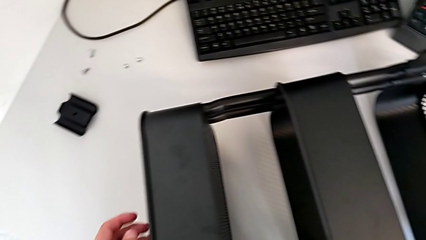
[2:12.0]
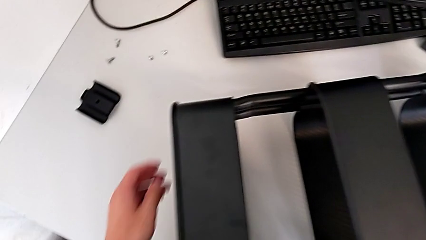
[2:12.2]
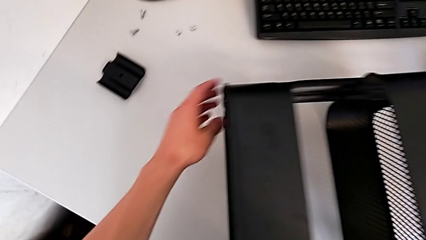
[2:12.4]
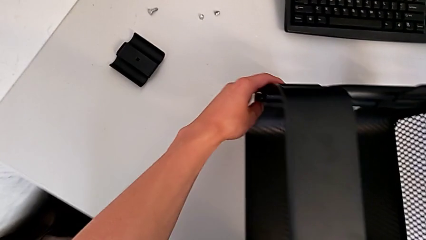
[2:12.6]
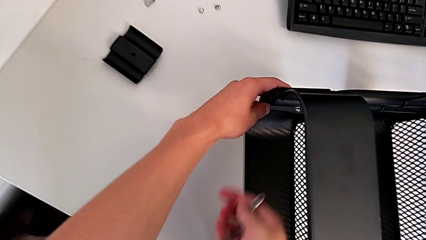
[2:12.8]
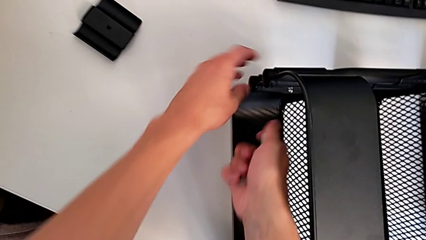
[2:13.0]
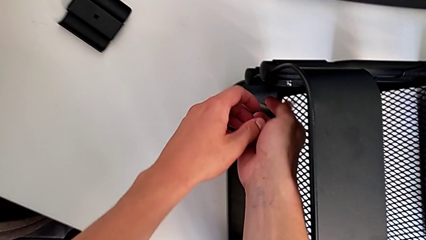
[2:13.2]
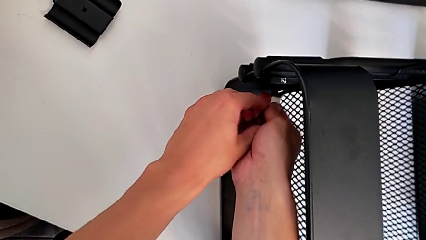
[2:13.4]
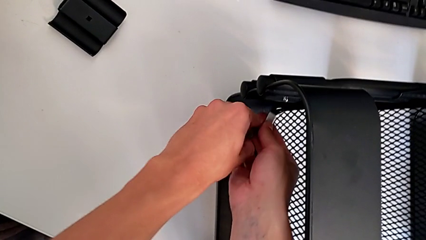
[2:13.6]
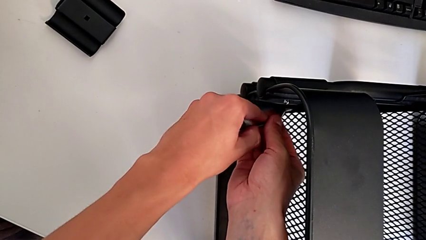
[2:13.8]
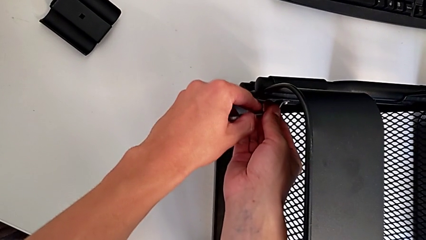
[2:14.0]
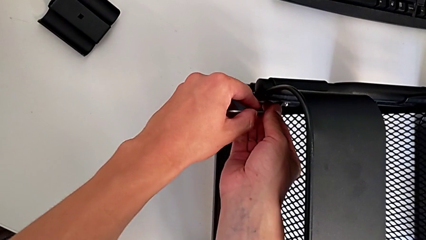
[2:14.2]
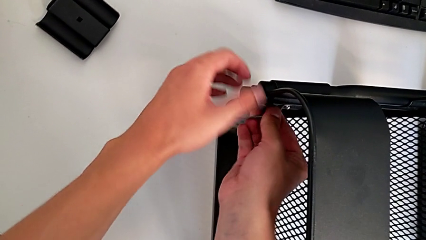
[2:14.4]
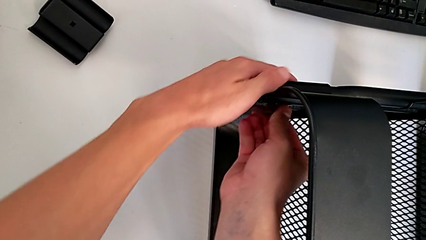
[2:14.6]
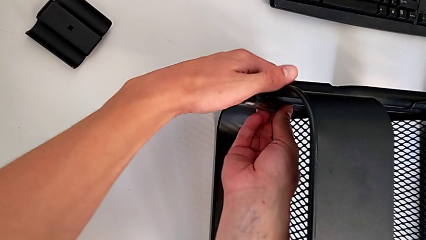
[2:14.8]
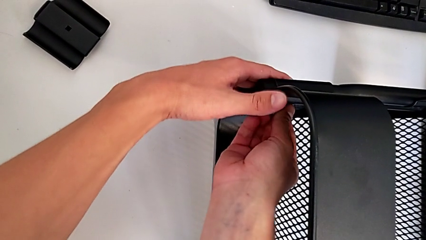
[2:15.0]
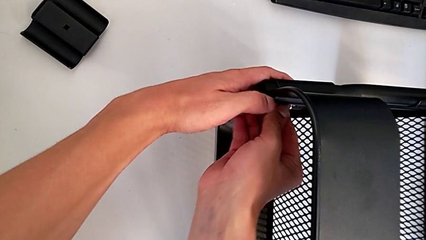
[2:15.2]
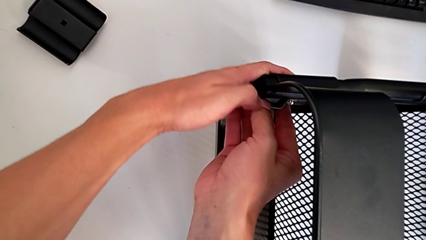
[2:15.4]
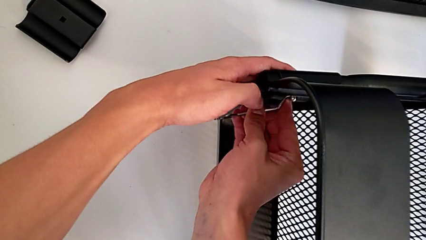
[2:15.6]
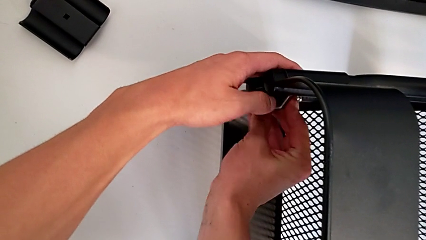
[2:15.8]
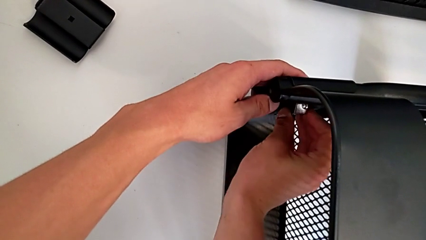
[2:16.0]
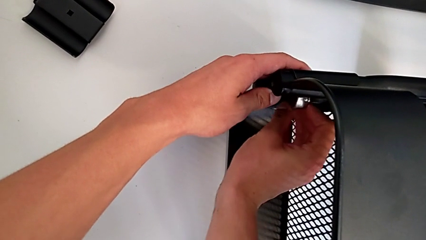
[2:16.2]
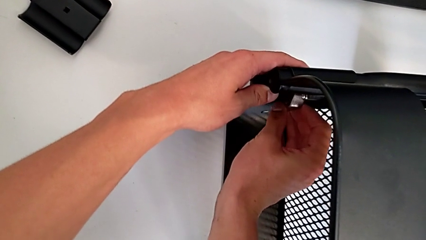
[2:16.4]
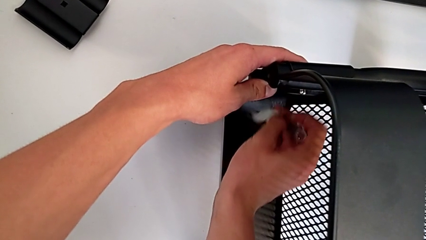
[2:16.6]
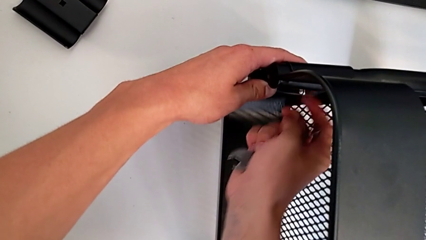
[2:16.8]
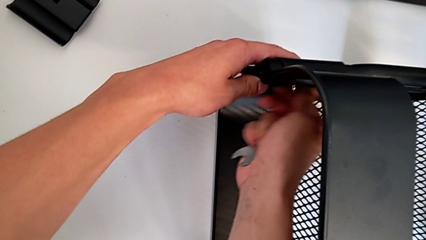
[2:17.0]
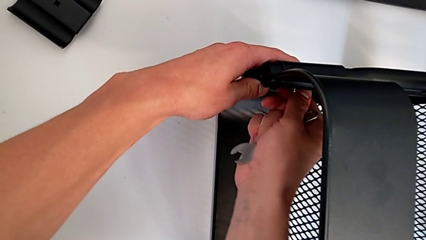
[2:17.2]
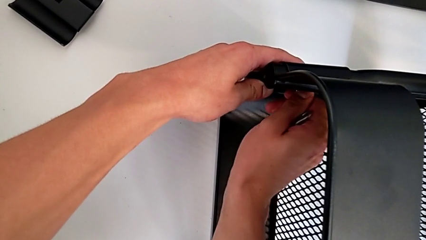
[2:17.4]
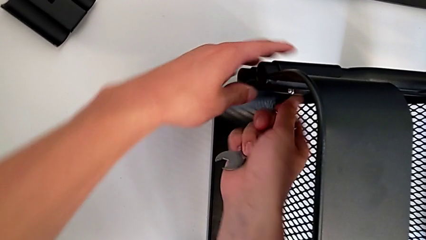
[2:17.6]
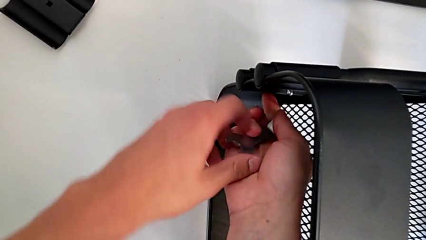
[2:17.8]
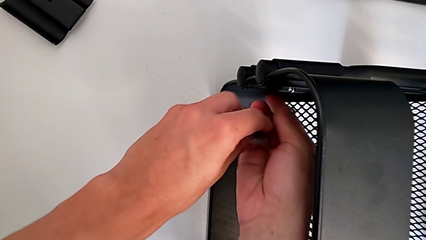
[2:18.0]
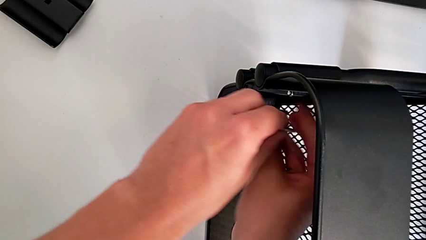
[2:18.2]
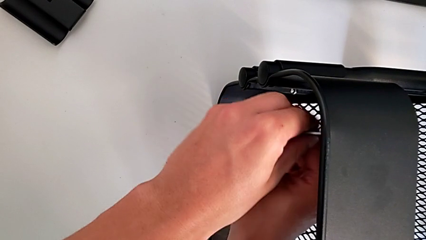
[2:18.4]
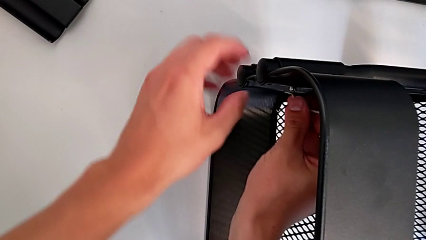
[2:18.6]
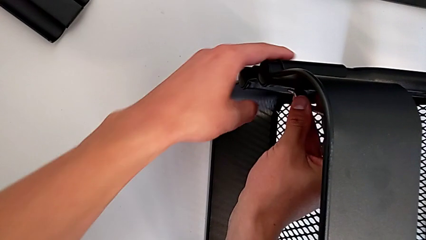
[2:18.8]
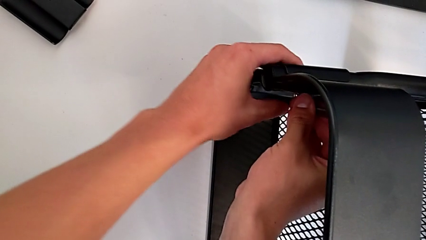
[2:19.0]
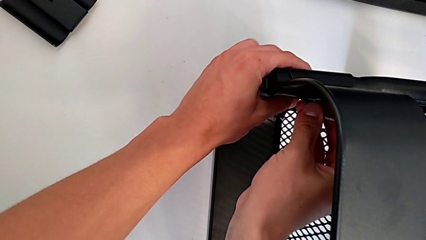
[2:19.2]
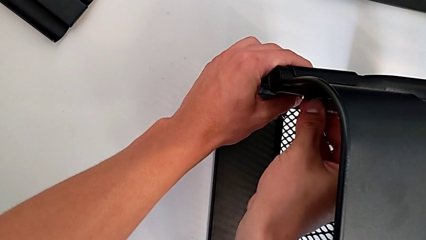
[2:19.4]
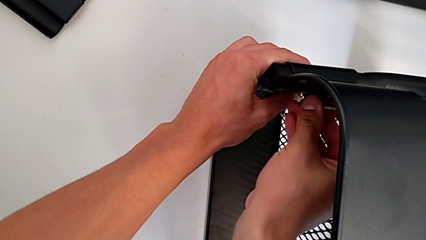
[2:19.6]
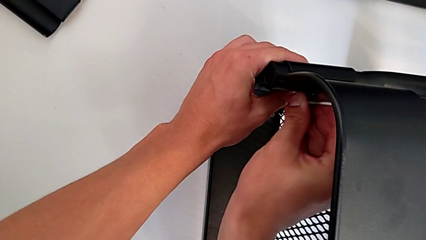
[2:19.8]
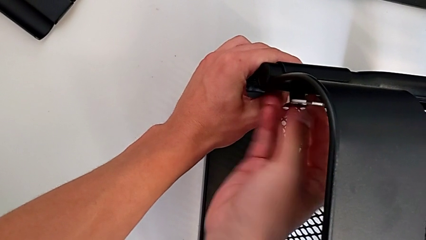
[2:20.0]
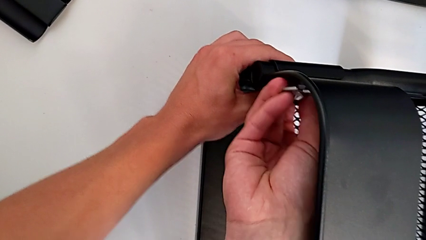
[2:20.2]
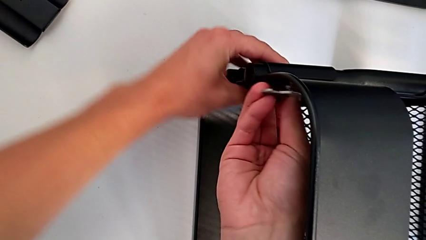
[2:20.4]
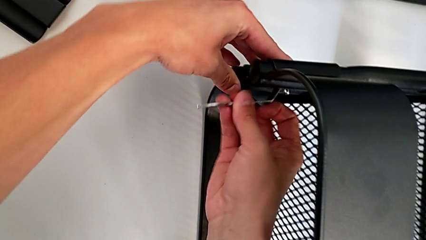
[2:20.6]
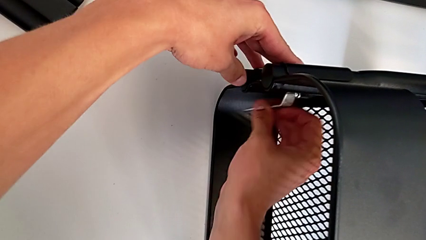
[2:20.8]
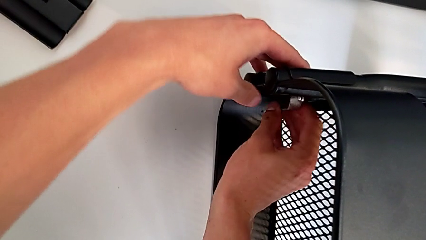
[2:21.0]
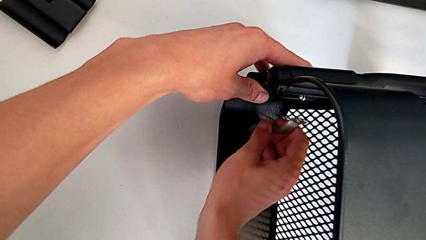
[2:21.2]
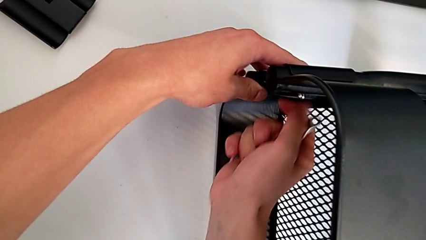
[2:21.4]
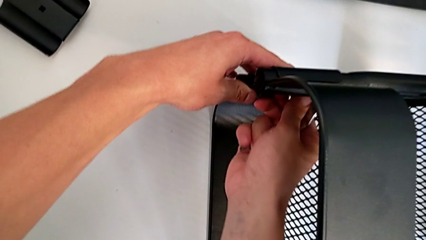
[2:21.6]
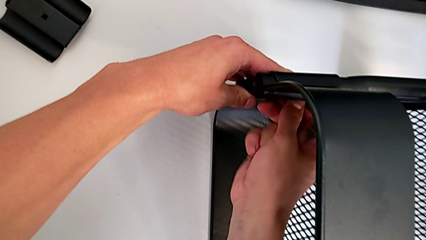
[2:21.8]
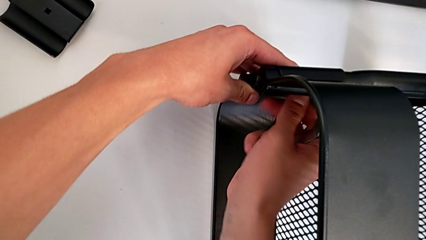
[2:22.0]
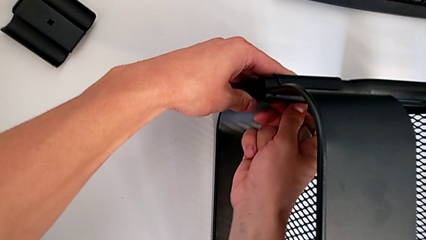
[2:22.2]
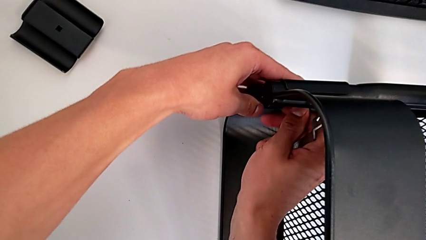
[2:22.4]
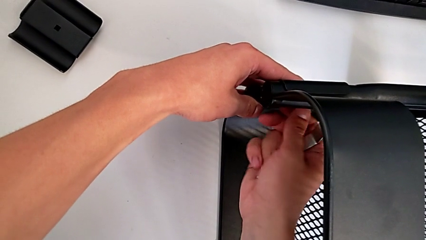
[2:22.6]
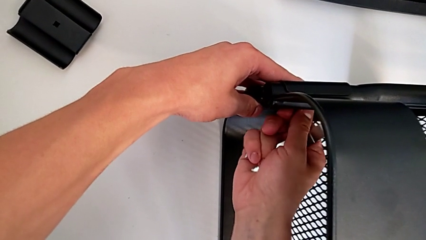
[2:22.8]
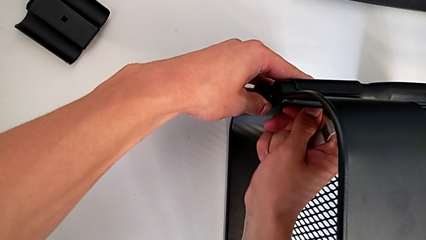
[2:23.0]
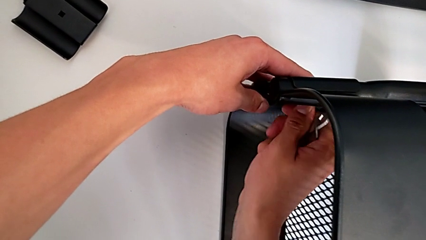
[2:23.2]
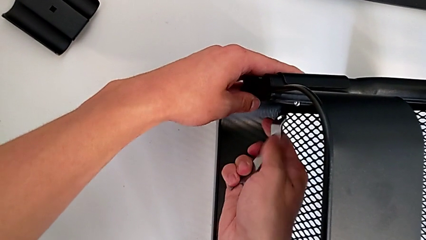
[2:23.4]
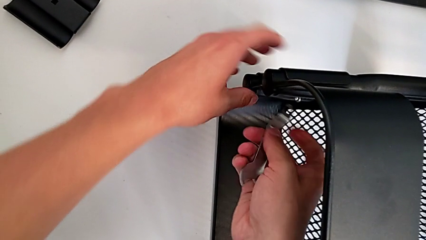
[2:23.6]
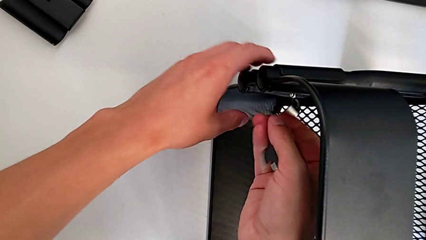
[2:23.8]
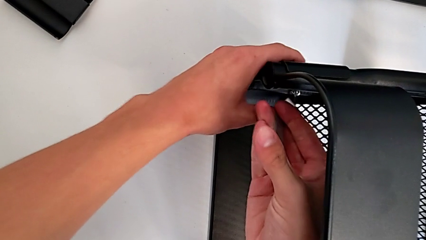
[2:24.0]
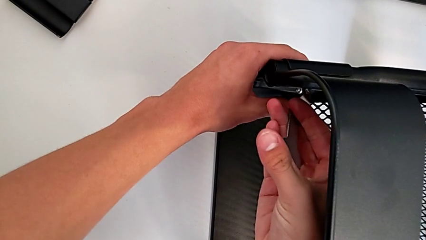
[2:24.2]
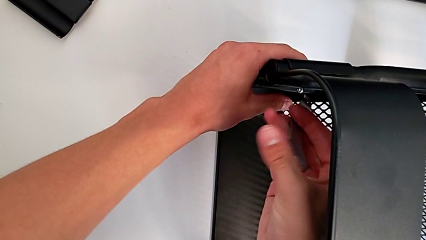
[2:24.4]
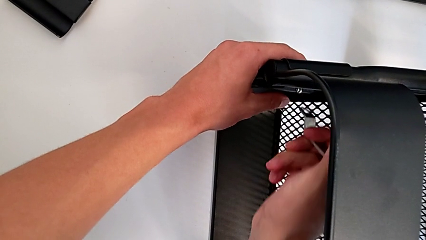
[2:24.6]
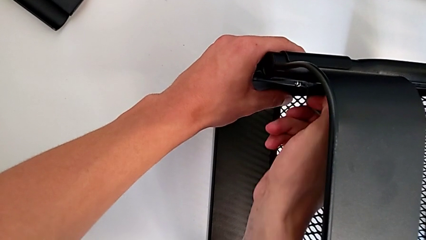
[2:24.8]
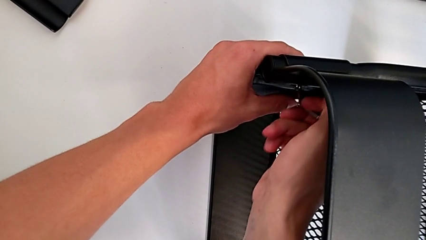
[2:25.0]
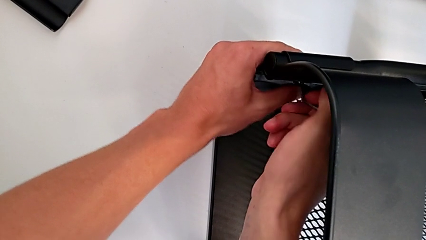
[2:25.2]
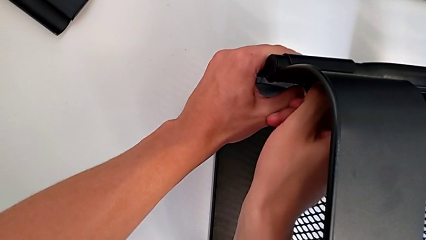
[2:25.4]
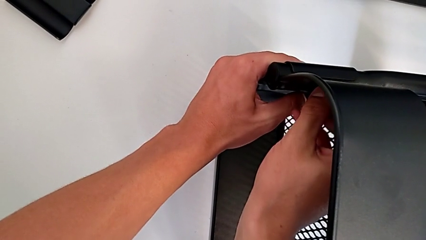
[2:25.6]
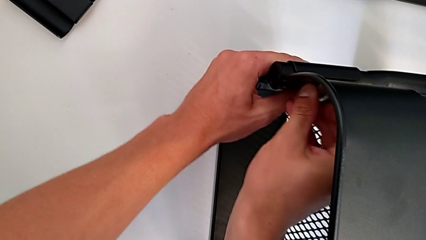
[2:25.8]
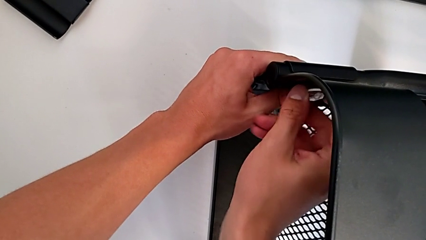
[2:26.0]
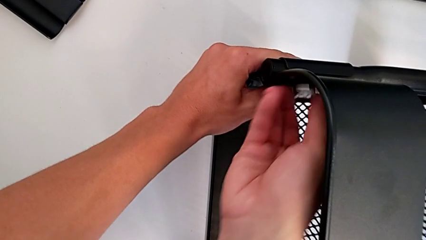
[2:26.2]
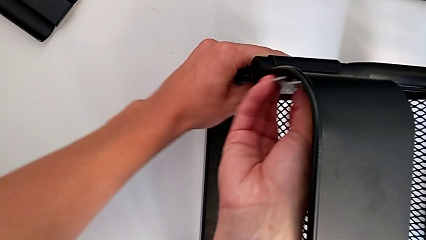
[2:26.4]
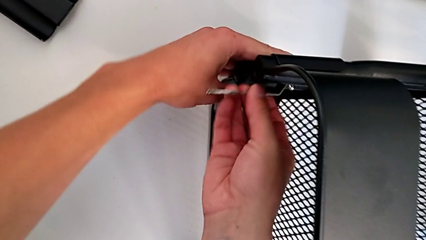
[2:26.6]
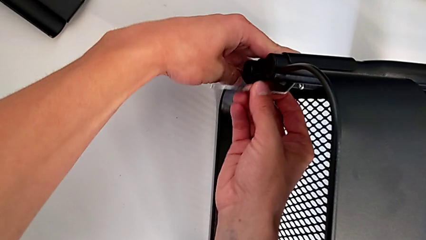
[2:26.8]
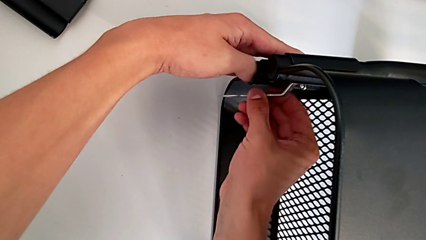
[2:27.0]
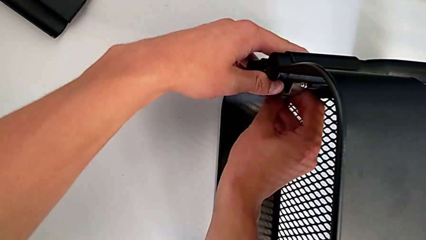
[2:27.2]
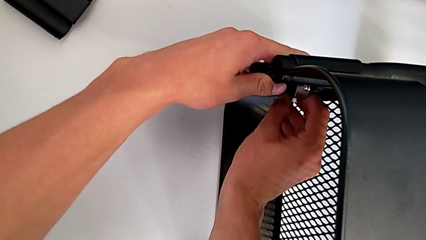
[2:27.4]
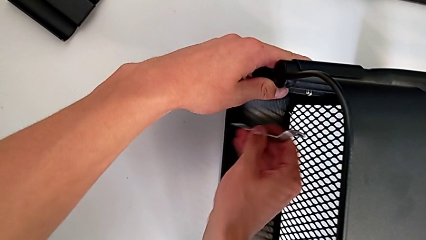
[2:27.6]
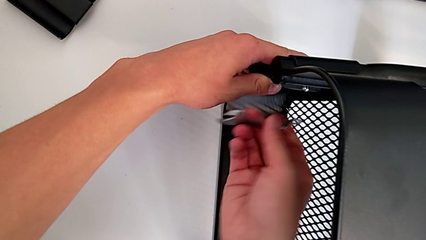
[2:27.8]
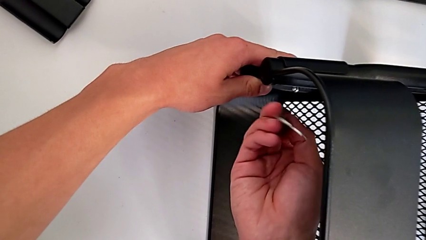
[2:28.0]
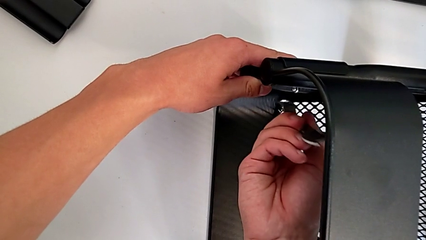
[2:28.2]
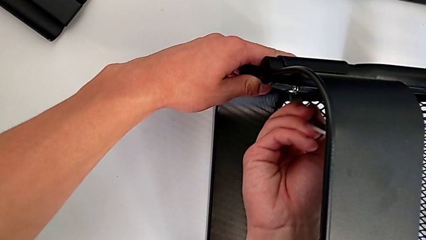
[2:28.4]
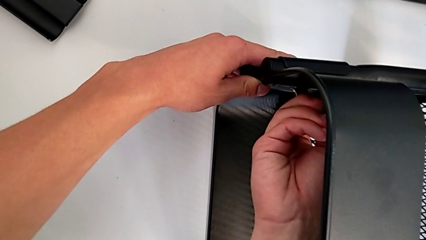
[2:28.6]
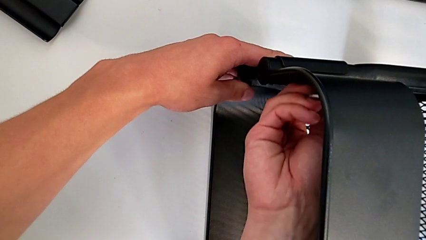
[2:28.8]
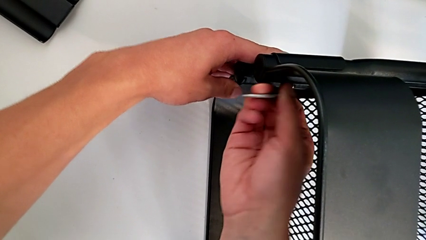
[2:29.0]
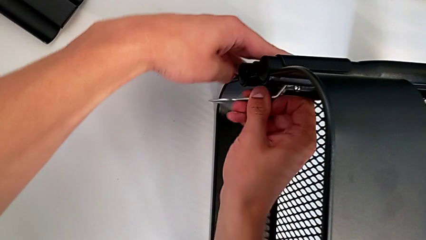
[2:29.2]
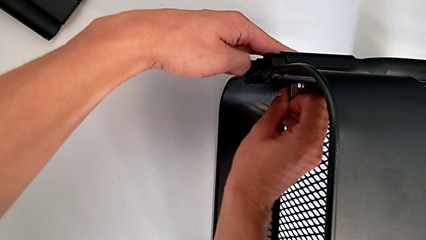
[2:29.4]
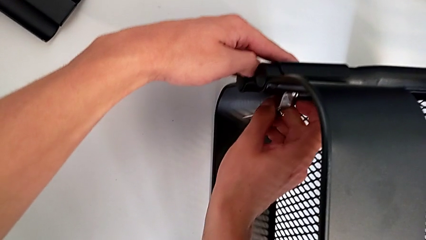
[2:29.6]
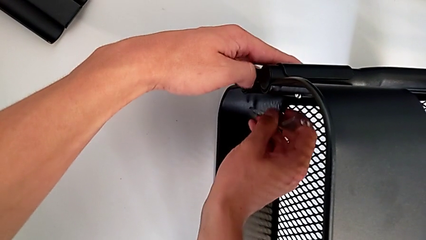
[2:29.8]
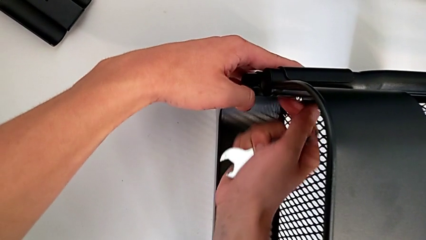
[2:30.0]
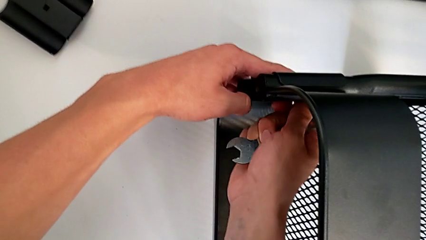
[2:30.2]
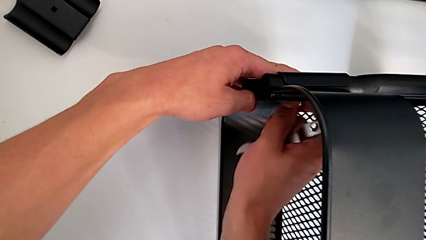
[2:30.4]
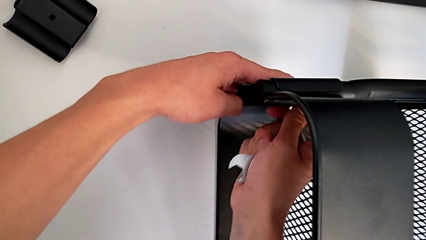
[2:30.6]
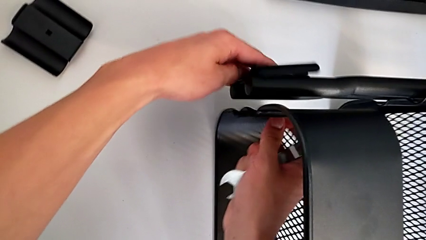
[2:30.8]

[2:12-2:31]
The camera wearer is unscrewing the two bolts of the middle tray and one bolt of the top tray. They insert the hexagonal wrench and unscrew the bolt.
